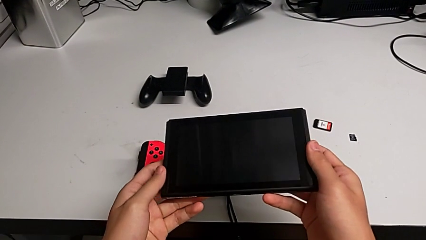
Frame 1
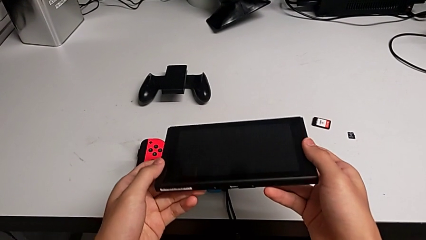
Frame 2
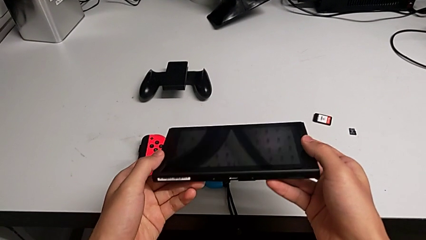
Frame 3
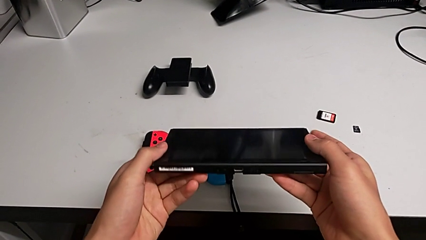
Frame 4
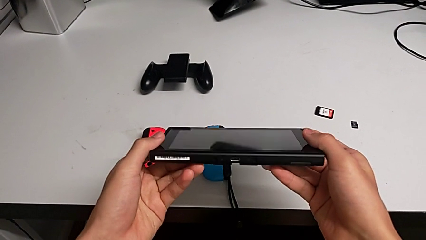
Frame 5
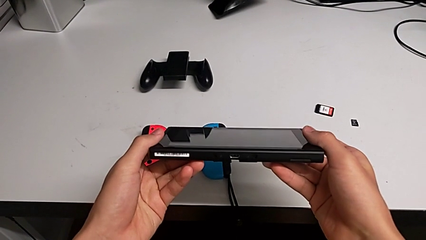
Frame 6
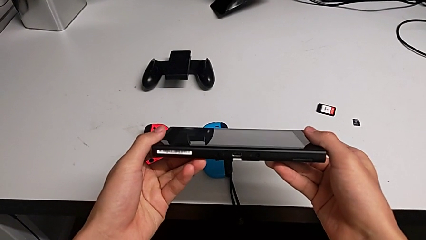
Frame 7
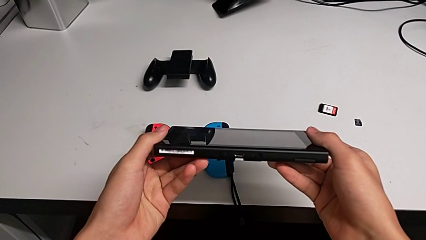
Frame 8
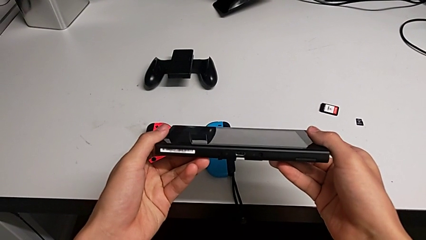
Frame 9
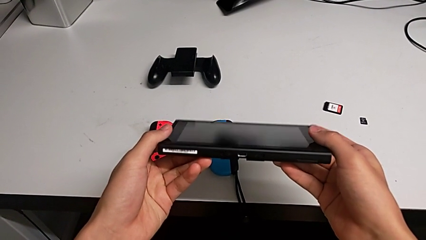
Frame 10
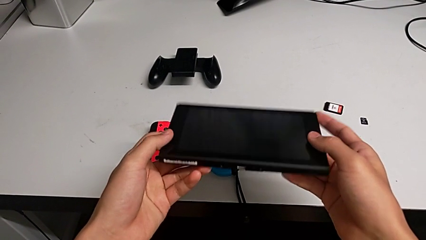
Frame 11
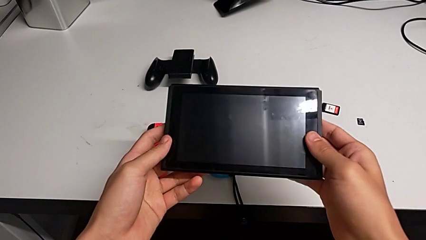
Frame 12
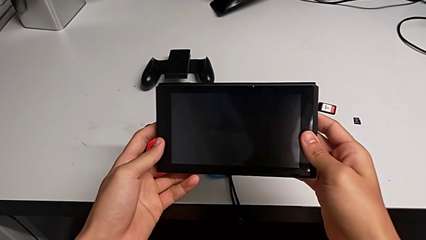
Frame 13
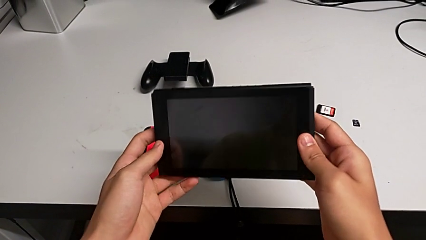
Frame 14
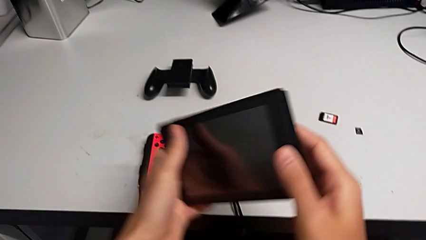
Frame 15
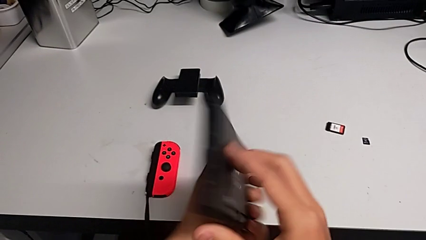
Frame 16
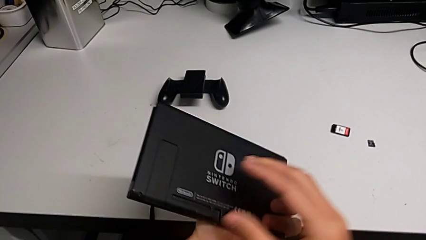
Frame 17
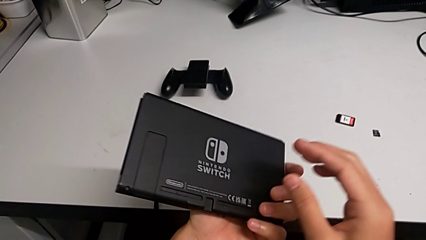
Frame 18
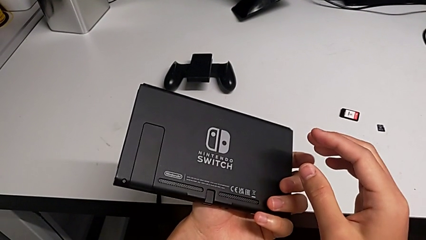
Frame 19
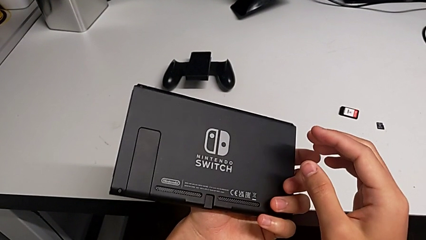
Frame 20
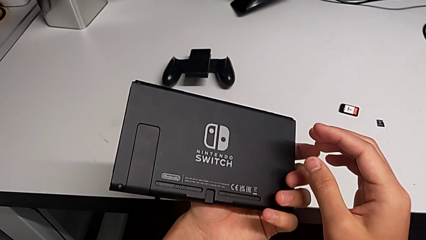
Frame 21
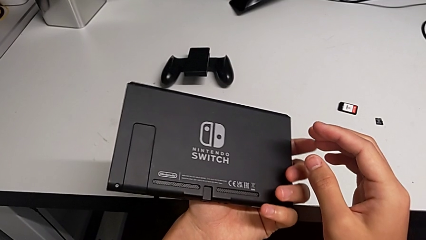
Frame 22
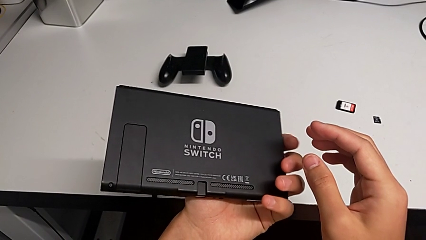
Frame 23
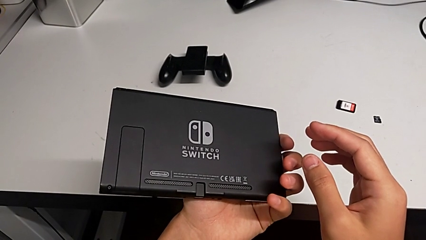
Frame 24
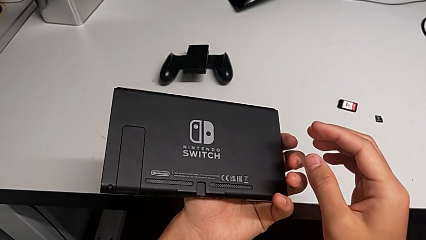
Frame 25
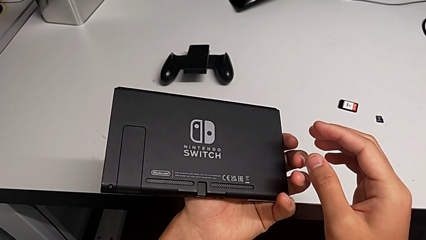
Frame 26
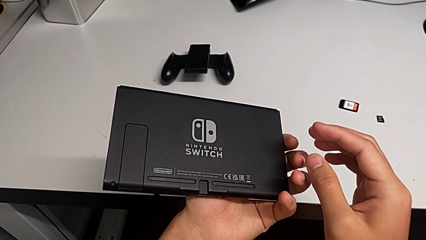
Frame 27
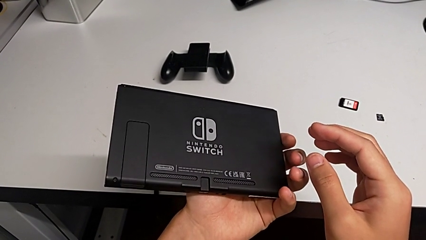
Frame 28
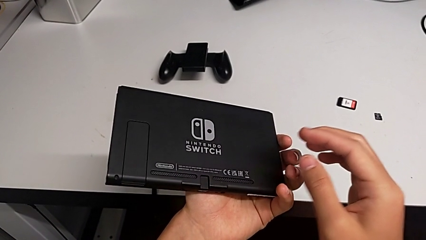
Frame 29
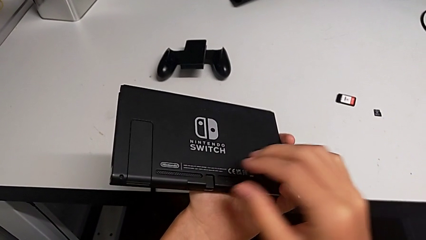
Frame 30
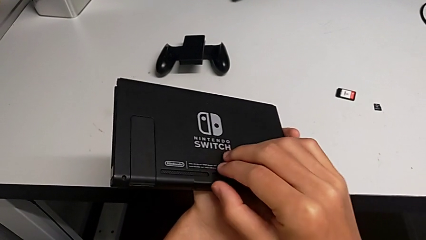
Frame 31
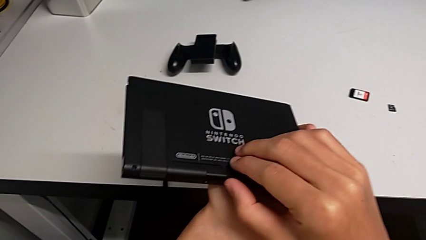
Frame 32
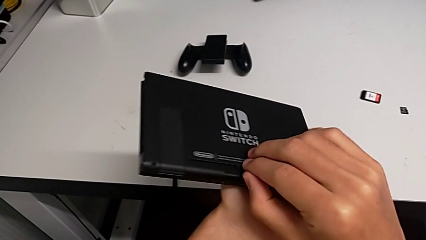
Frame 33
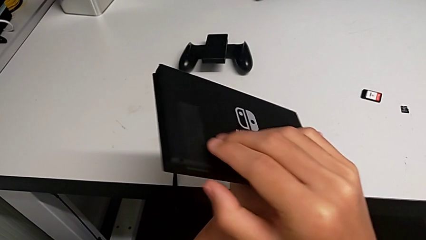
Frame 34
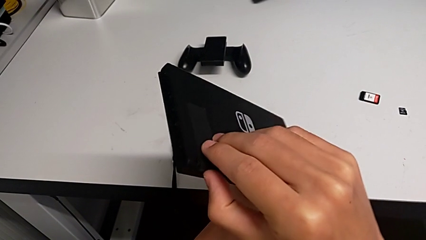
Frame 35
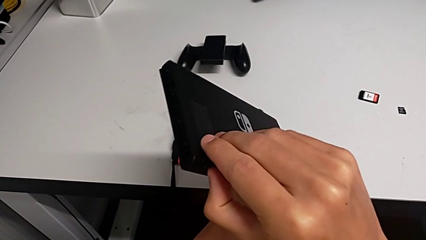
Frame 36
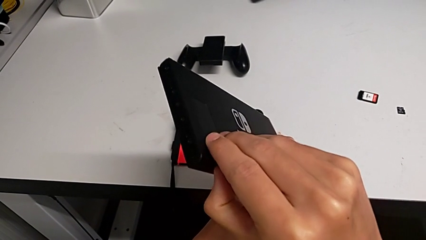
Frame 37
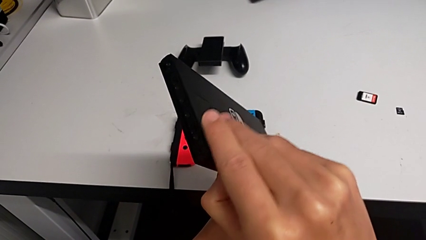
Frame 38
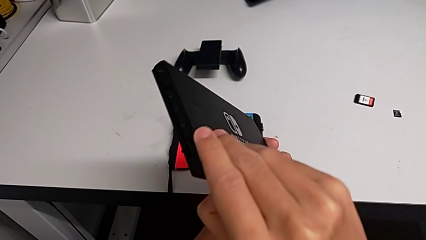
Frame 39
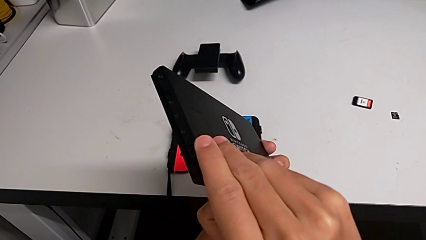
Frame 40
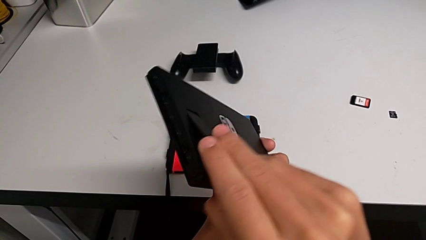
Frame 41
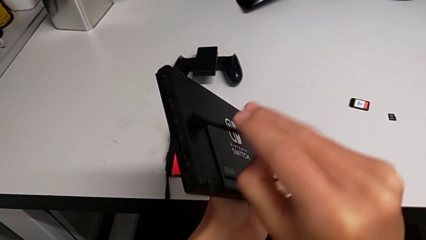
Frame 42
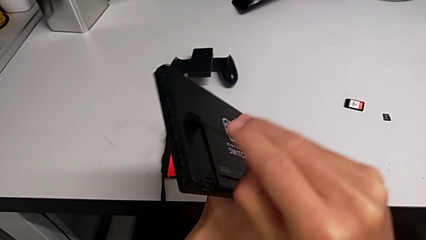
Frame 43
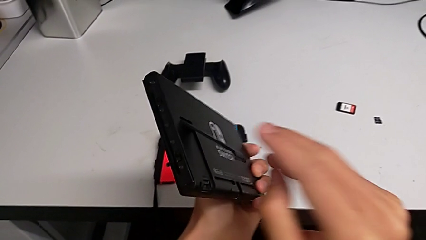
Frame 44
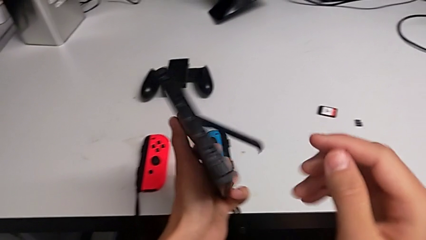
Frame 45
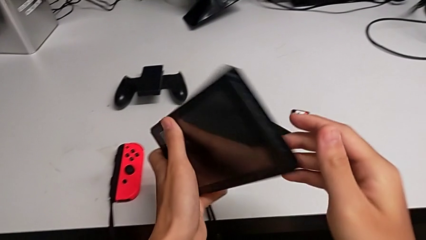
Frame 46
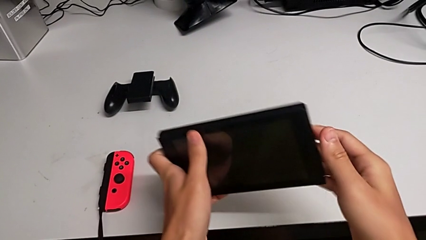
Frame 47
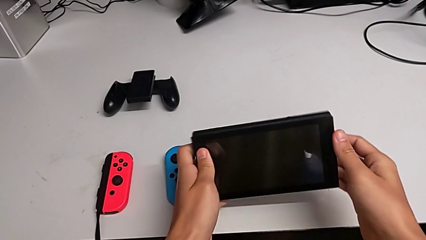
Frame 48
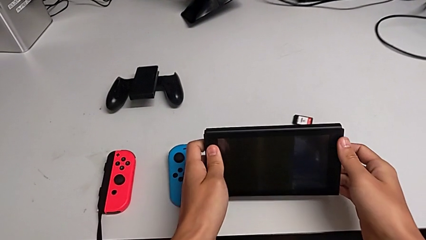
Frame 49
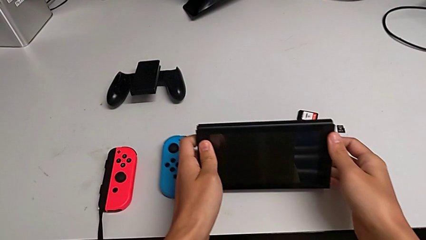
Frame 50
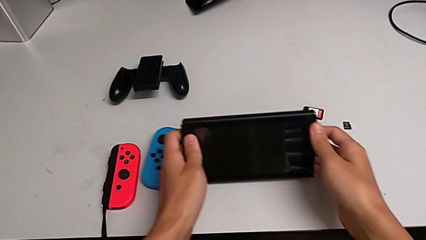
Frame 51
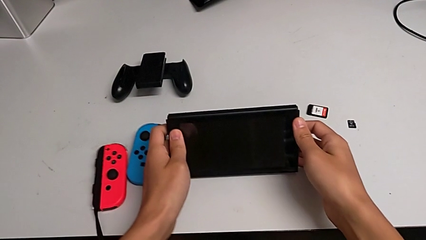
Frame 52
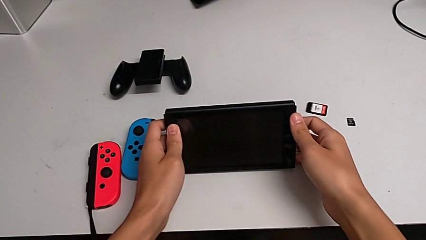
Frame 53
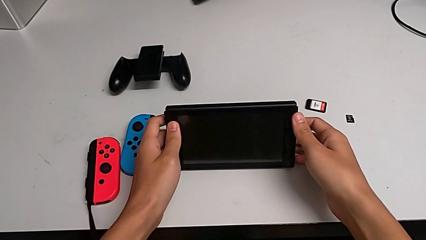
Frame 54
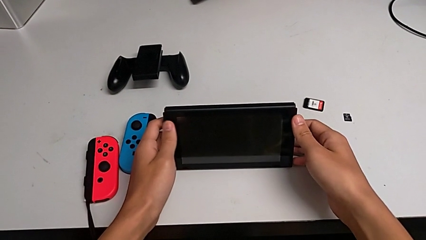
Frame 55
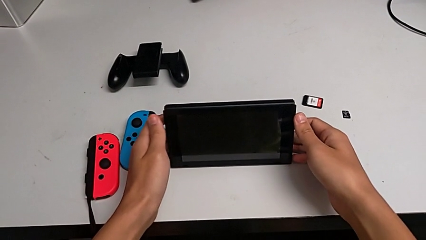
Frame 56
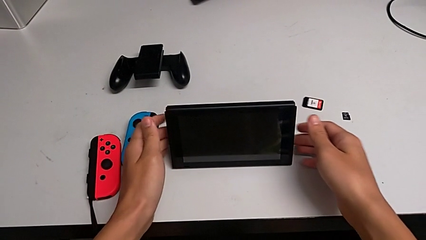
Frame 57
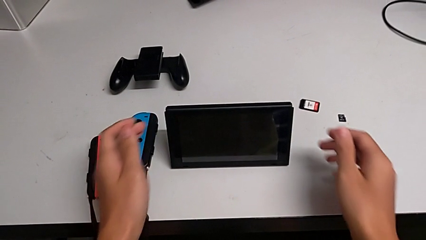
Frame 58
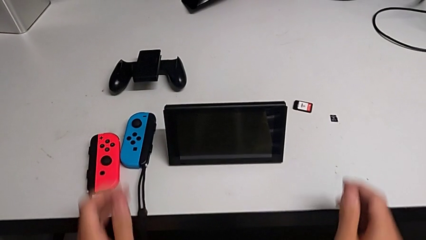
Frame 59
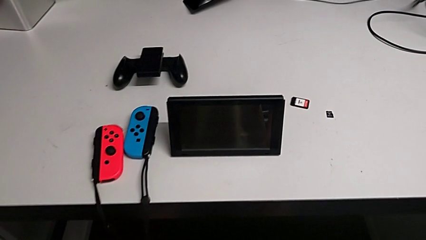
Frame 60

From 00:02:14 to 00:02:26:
The camera wearer is opening the kickstand on the Nintendo Switch. They inspect the Nintendo Switch, rotate it, inspect it, grab the kickstand, open it, rotate the Nintendo Switch and place it.

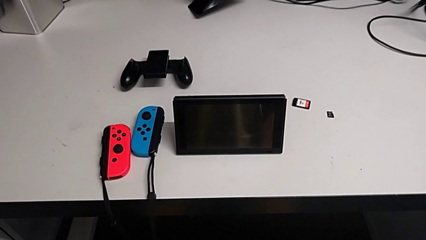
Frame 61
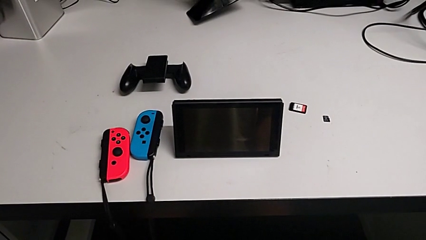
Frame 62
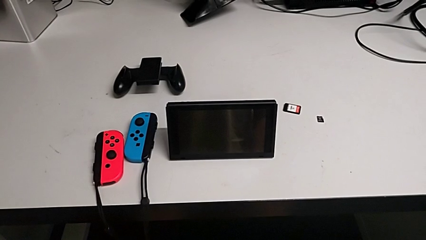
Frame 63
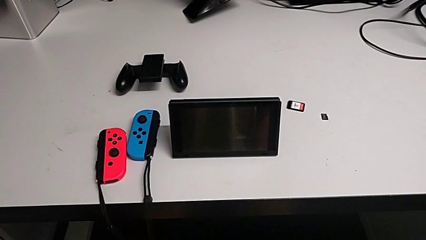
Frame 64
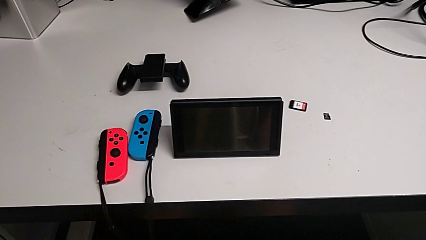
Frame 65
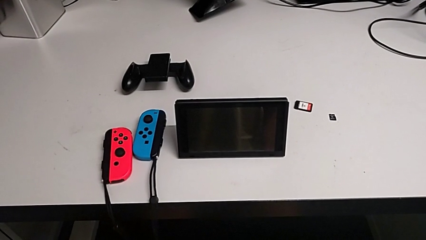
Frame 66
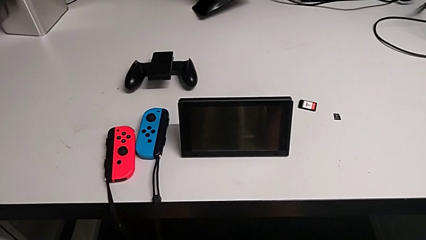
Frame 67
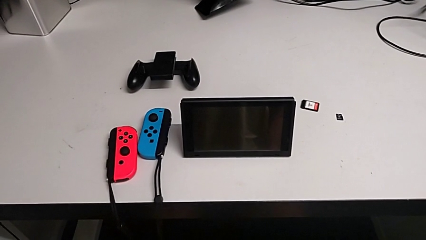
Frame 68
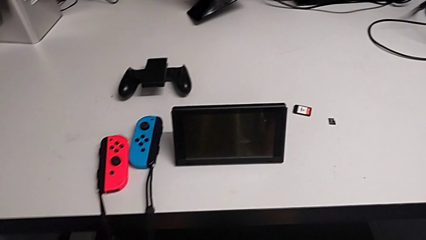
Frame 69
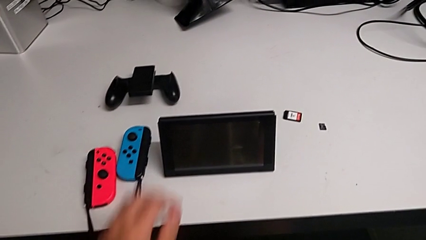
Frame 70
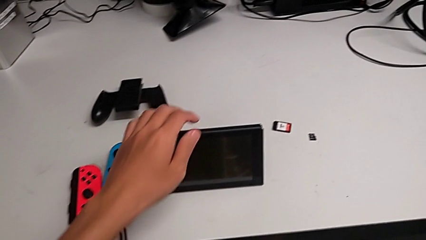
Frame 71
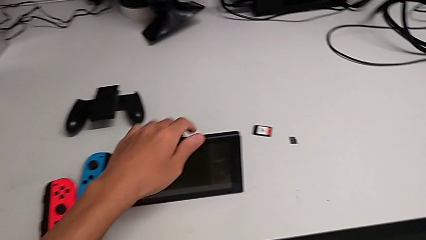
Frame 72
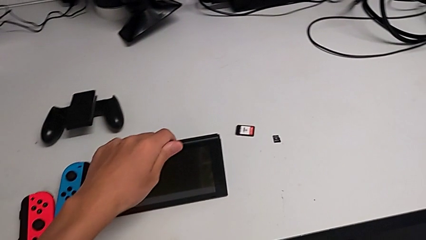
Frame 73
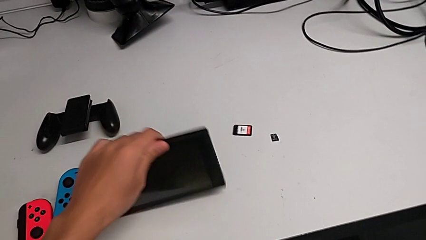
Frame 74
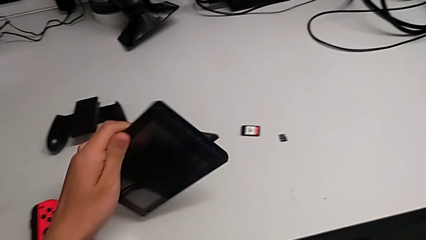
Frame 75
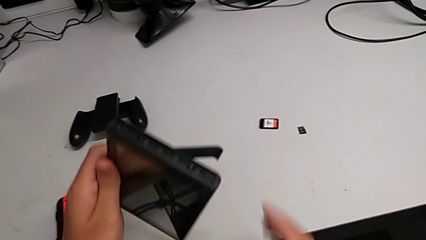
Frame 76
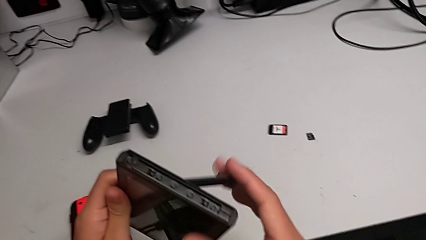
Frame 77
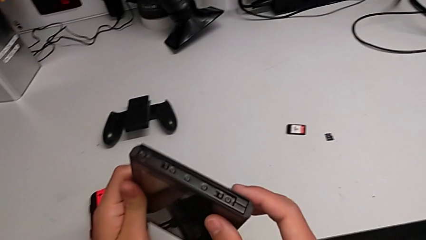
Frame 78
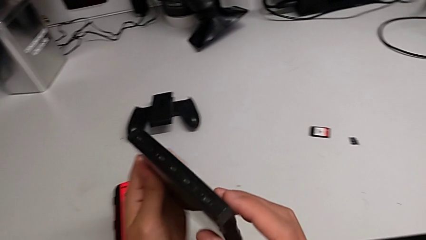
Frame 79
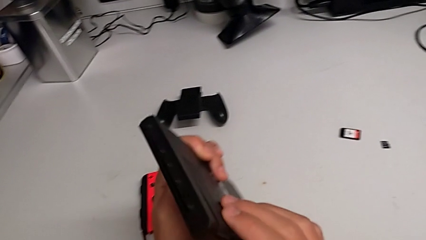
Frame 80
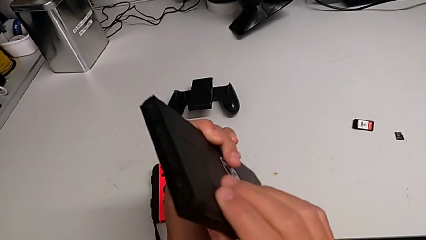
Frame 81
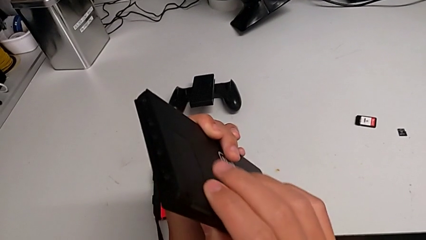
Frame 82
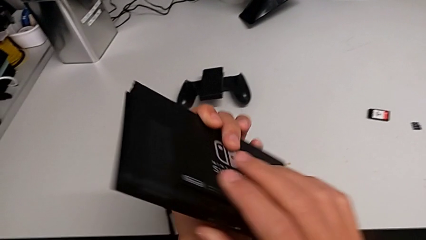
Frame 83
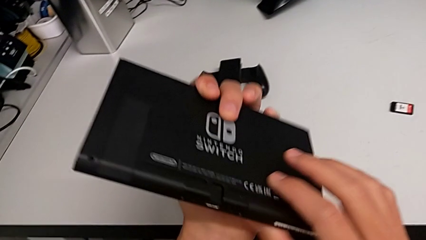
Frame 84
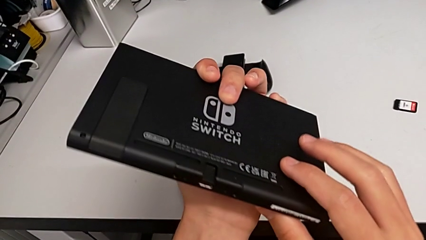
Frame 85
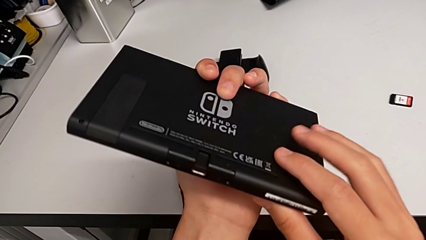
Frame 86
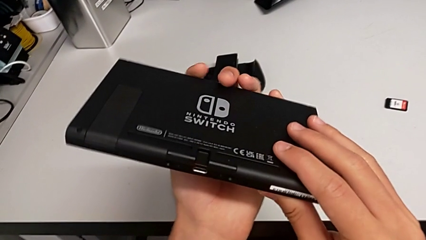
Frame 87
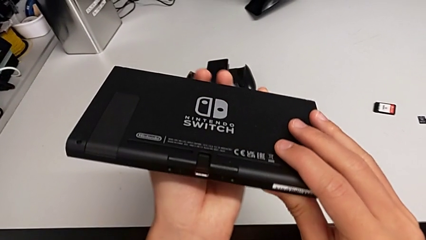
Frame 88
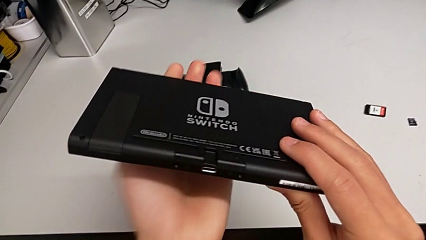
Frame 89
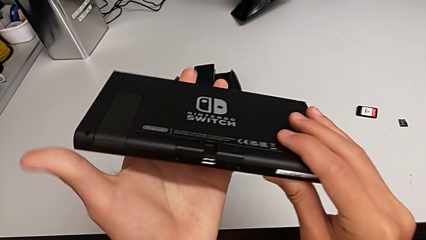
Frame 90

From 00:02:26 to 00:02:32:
The camera wearer is exchanging a game card. They grab the Nintendo Switch, close the kickstand and inspect the Nintendo Switch.
